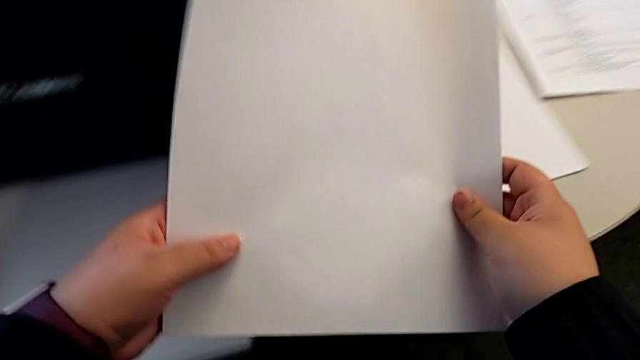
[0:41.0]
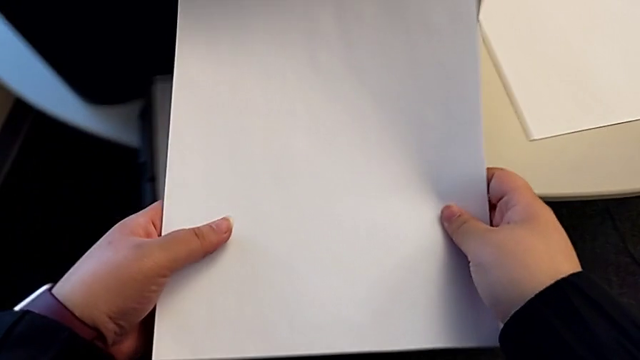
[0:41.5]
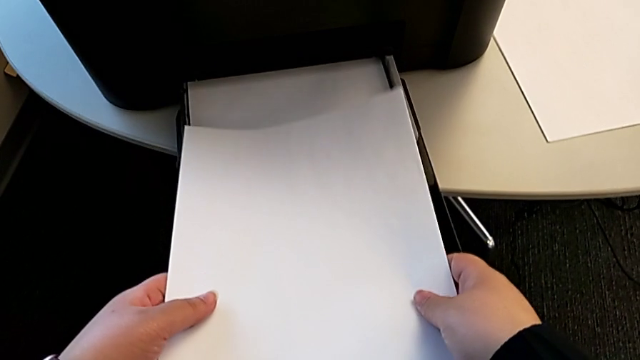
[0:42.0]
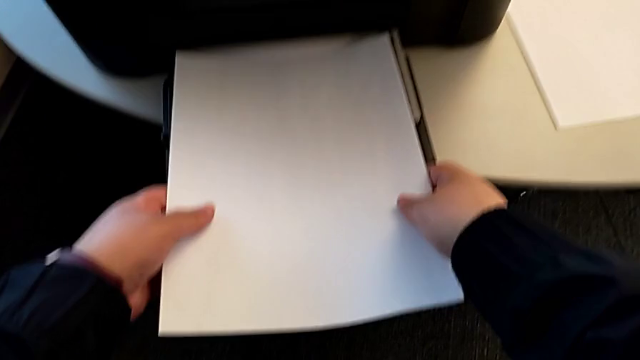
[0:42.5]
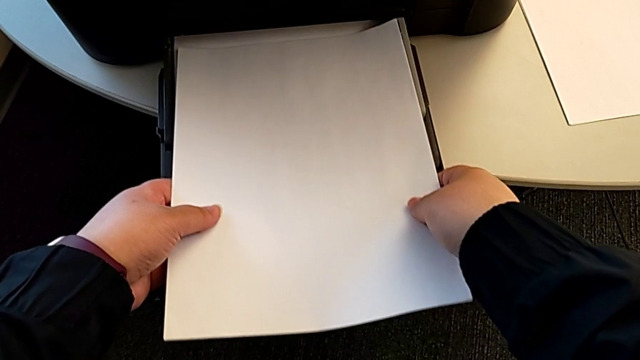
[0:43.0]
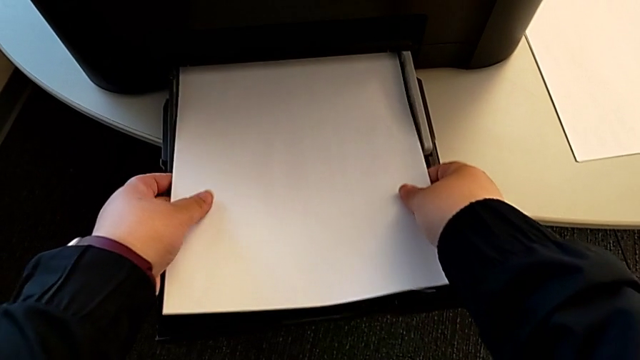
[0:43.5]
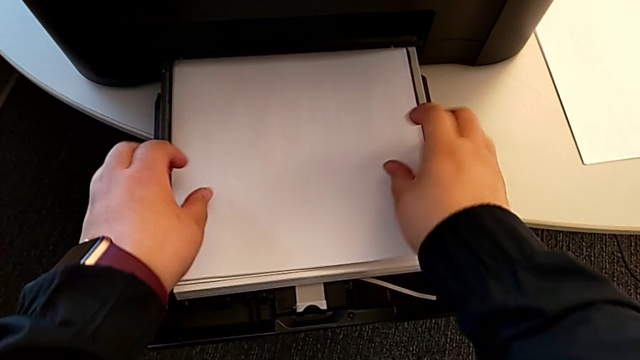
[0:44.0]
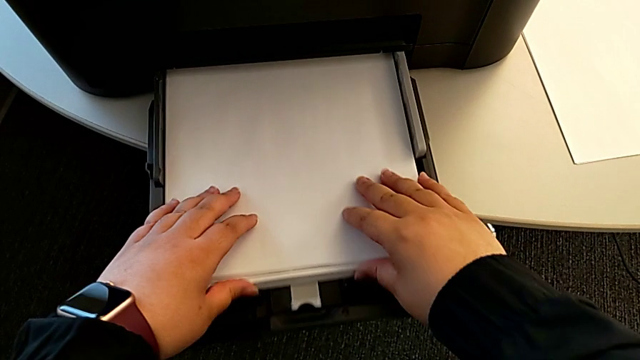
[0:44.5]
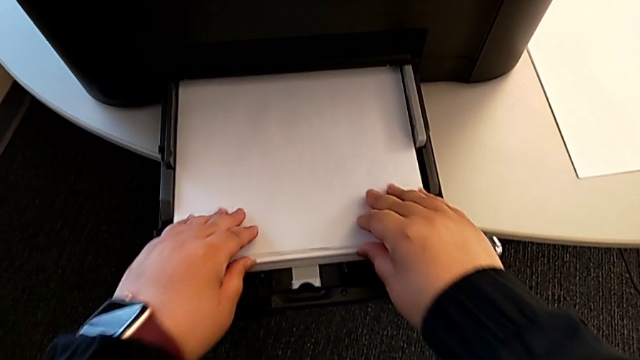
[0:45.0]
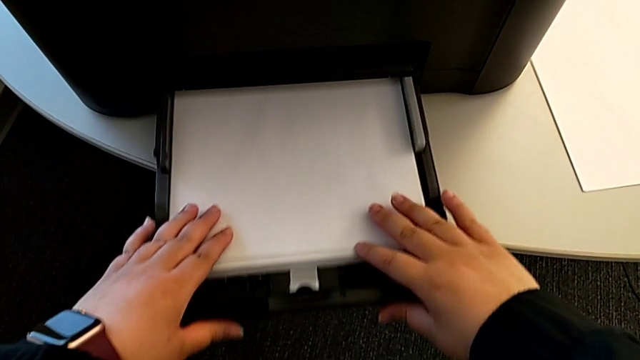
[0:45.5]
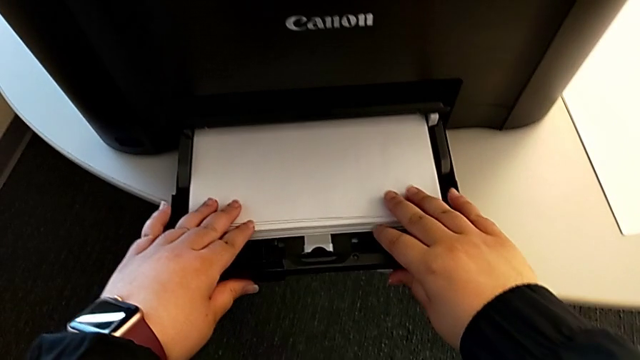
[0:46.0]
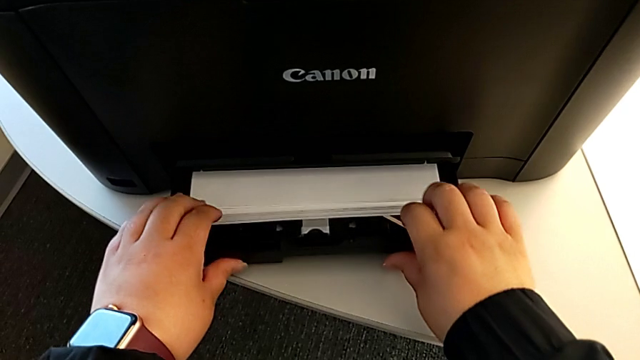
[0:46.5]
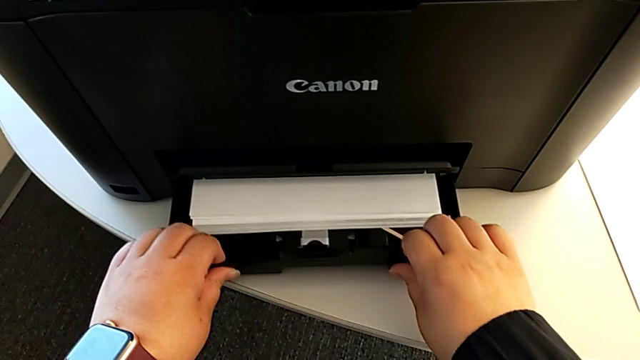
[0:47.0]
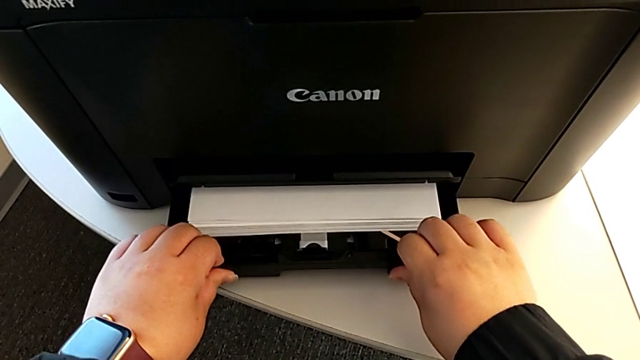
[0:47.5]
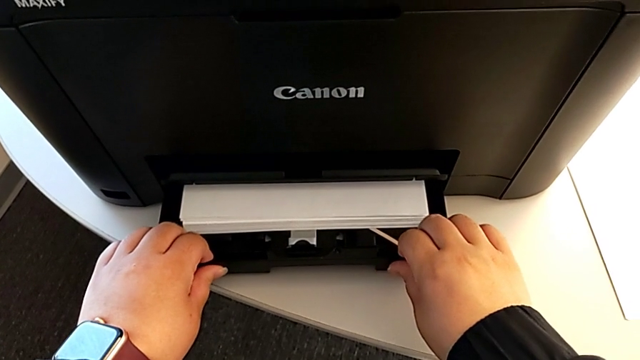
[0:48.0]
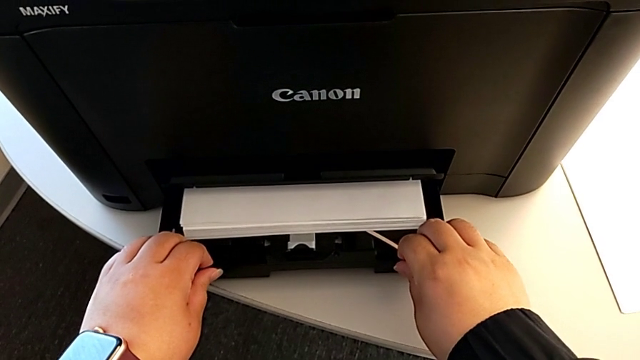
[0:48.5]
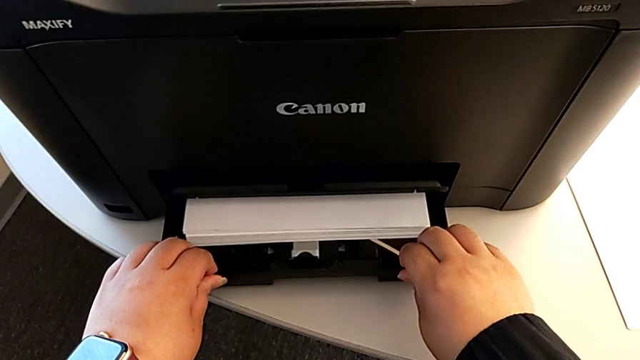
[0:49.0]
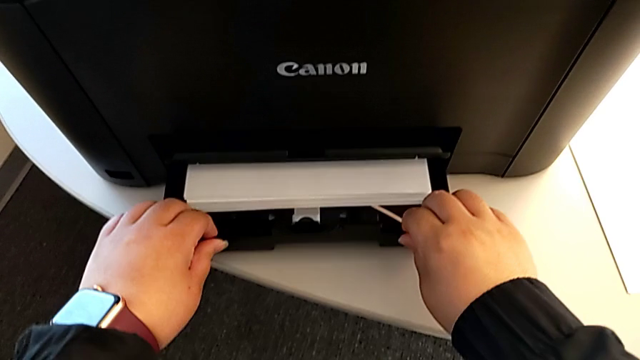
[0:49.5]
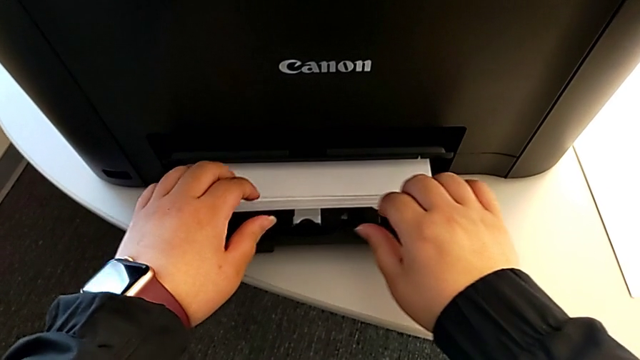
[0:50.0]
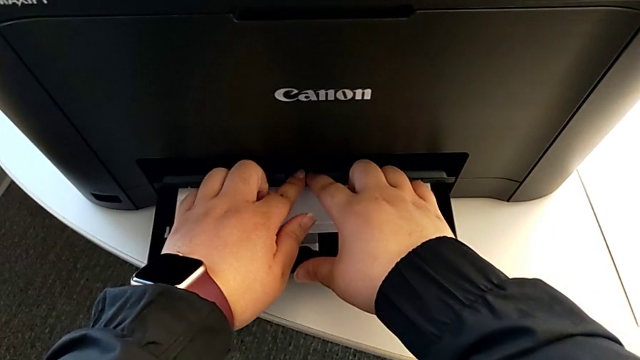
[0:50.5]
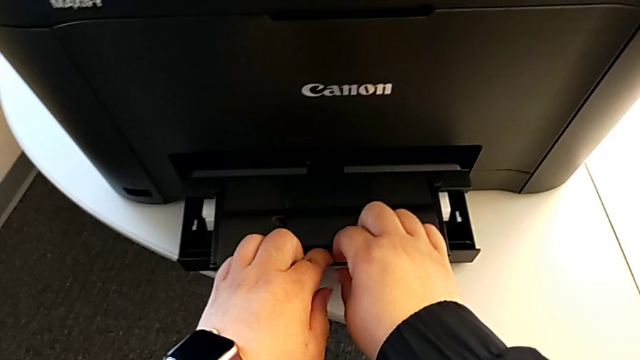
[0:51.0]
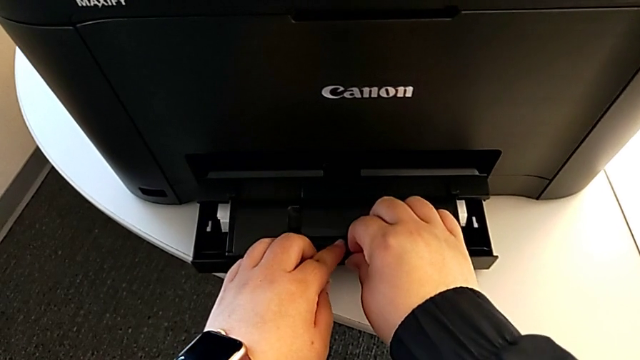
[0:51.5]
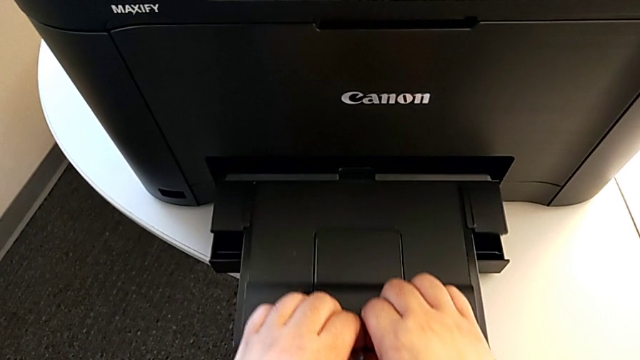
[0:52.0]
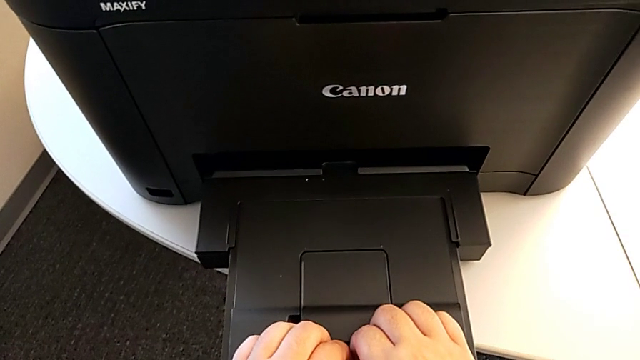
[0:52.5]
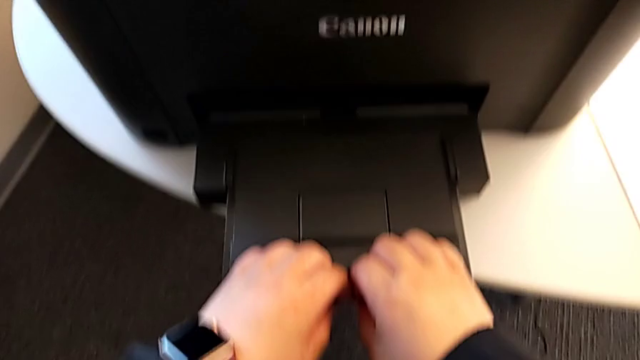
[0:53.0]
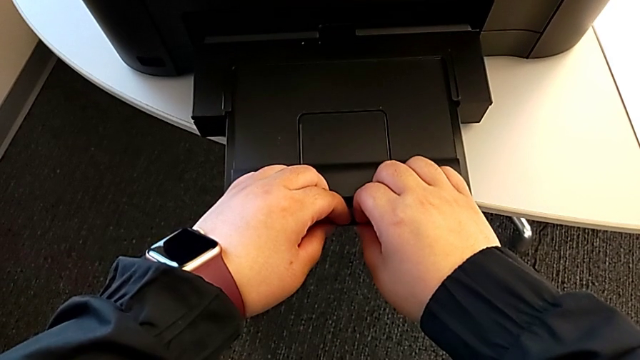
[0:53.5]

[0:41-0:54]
The camera wearer is loading the paper tray. They align the paper stack, push the extending paper tray and pull the top extending tray.

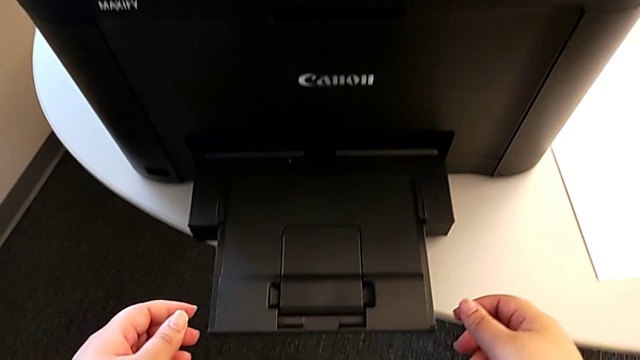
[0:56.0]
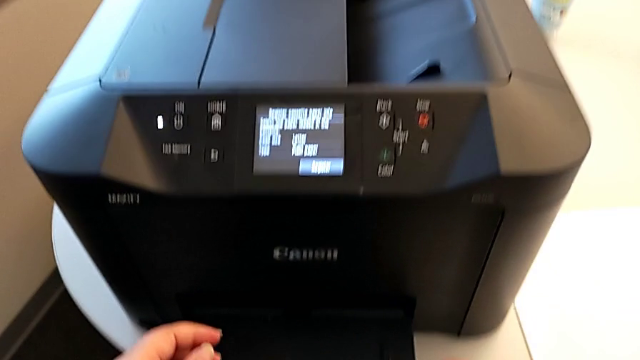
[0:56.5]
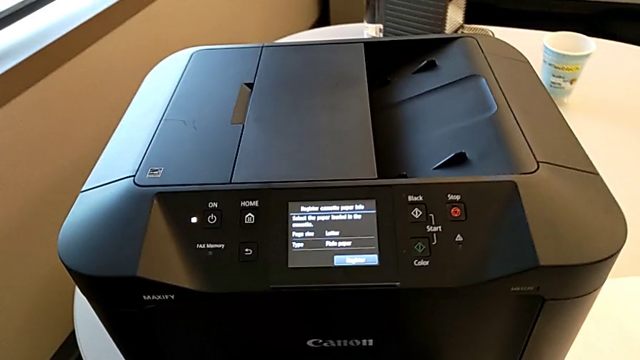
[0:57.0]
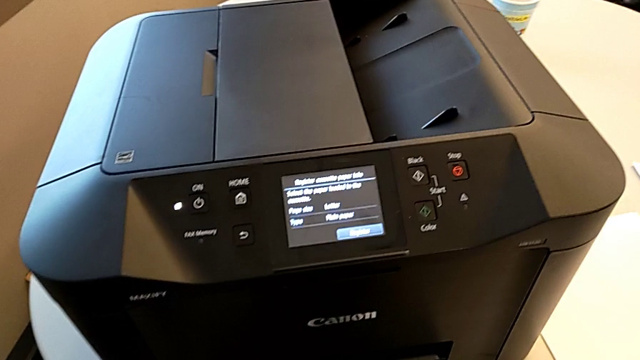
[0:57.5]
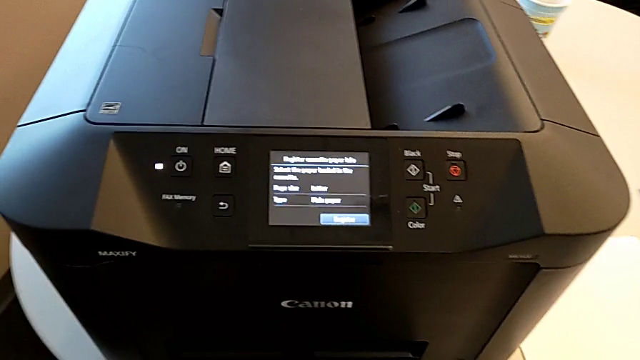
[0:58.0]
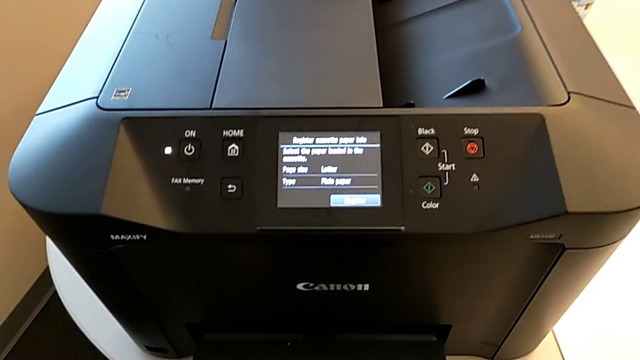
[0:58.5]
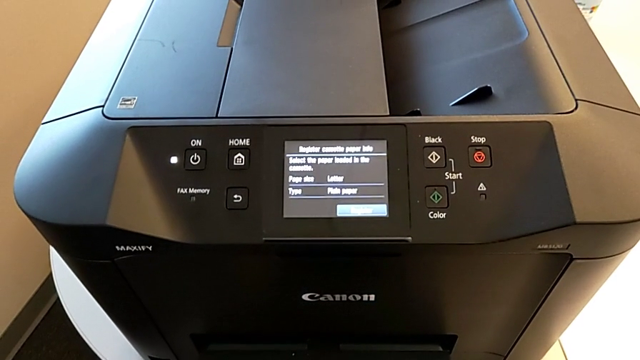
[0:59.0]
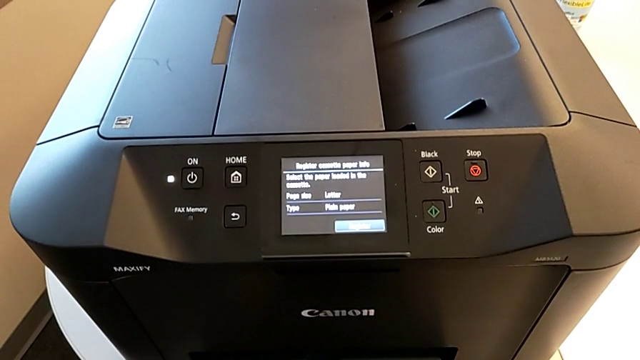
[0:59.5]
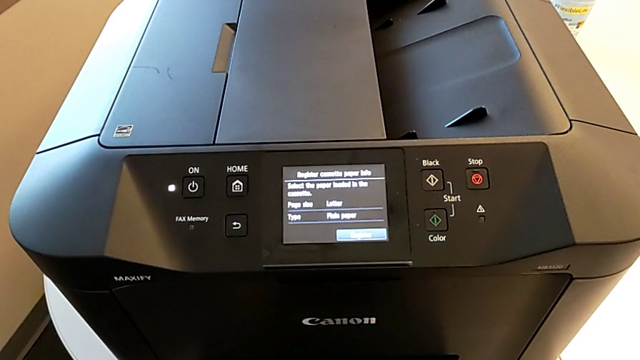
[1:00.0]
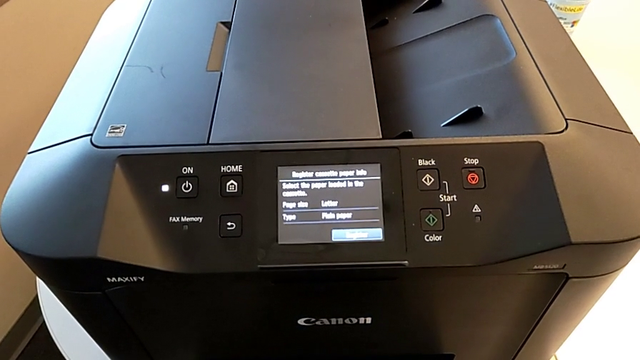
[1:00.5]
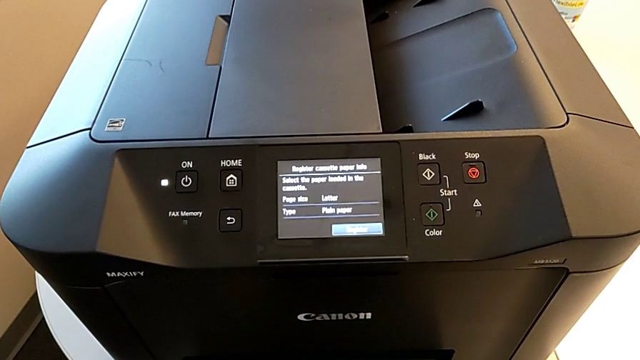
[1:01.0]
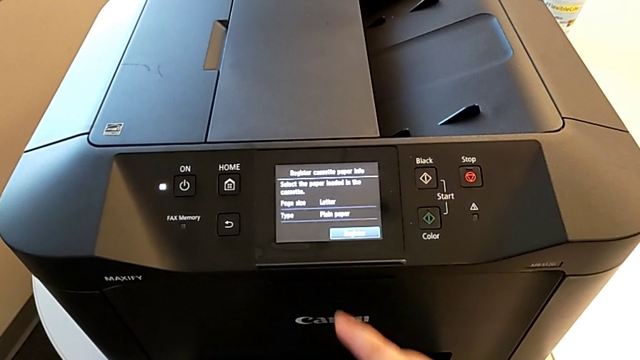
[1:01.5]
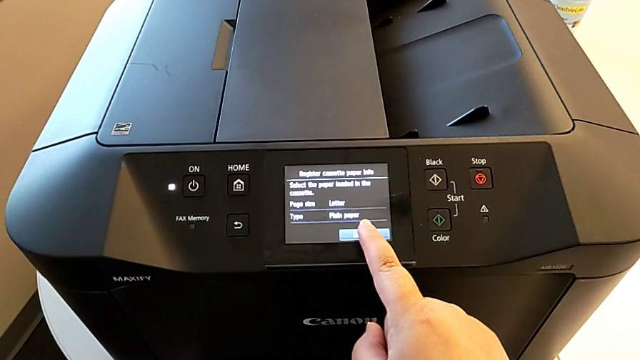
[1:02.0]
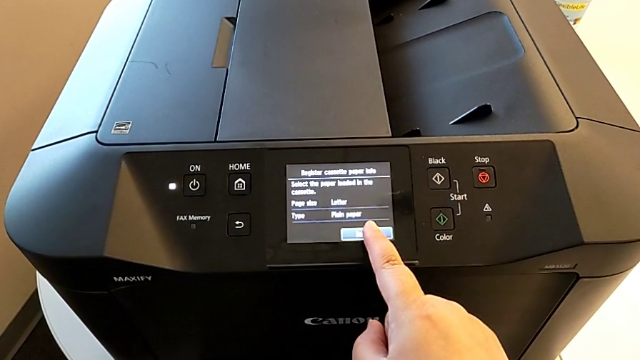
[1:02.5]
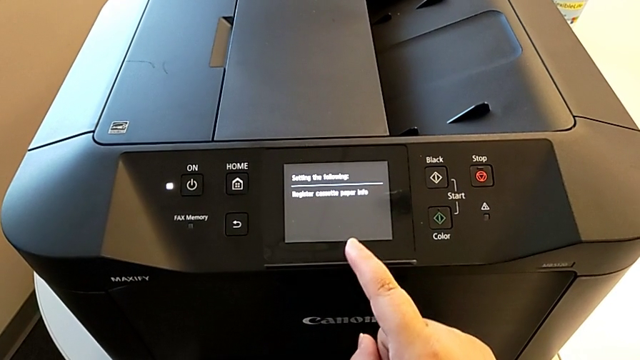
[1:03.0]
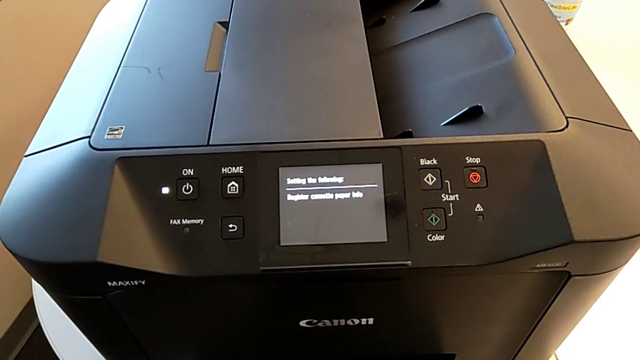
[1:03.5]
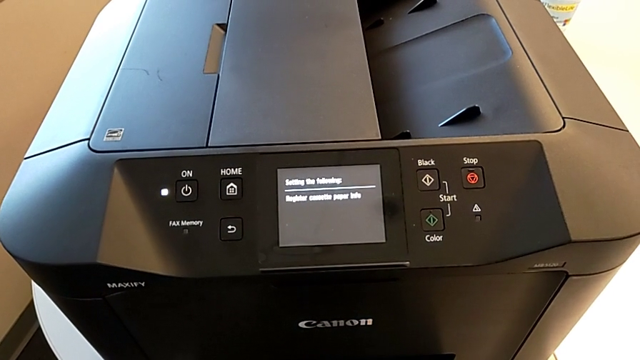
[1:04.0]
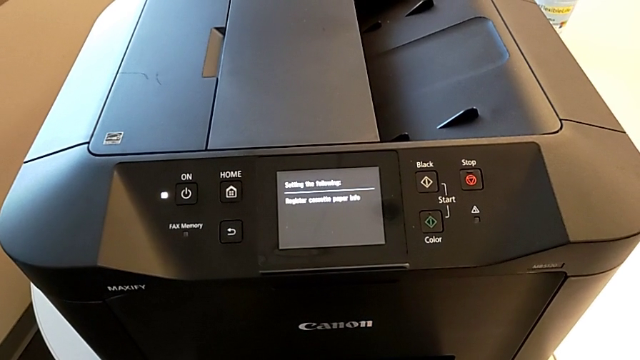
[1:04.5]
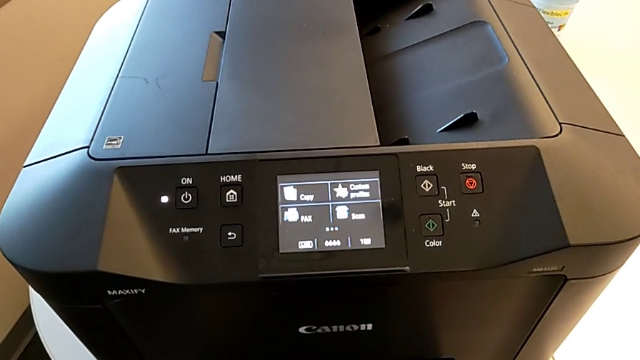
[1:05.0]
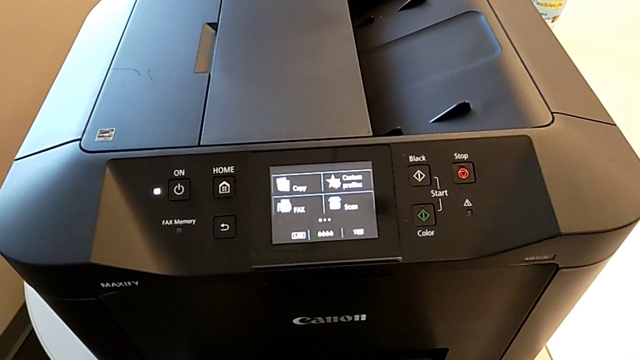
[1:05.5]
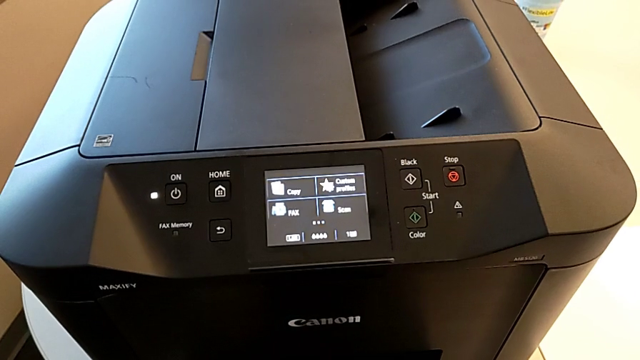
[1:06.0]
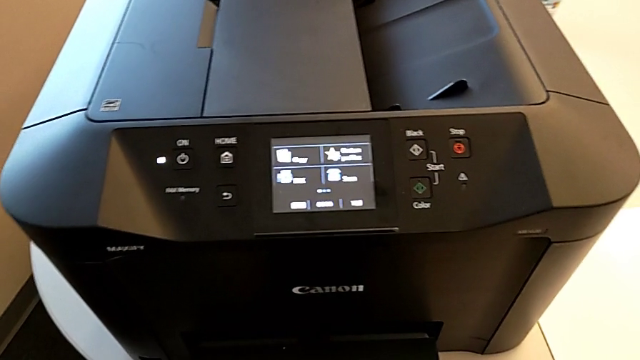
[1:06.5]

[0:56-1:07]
The camera wearer is printing a black-and-white copy. They press the button.
